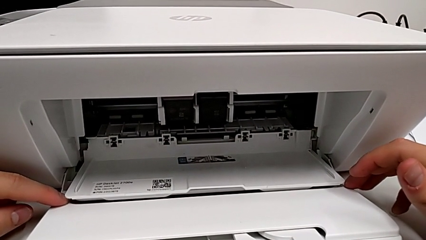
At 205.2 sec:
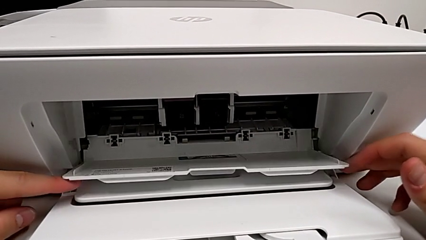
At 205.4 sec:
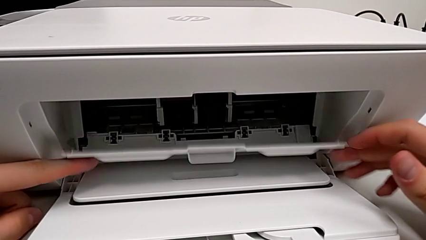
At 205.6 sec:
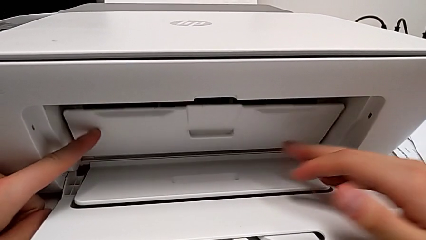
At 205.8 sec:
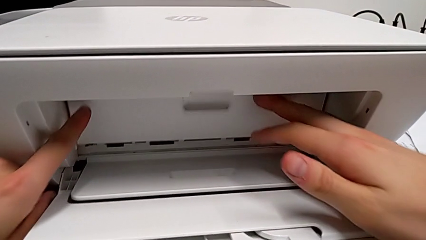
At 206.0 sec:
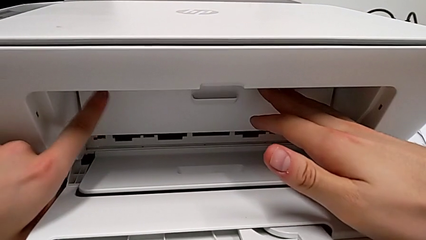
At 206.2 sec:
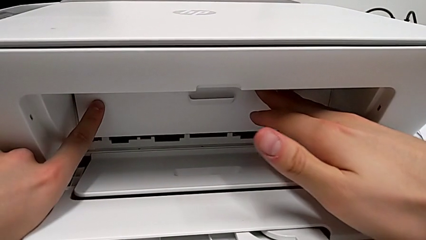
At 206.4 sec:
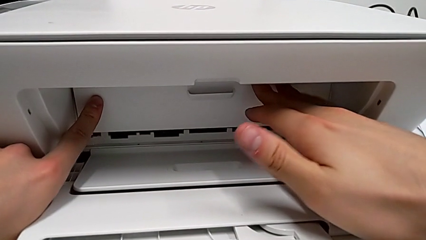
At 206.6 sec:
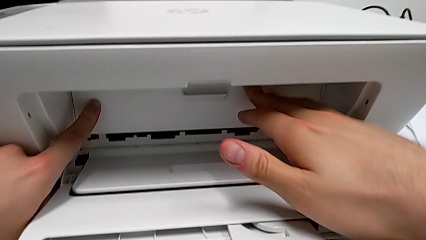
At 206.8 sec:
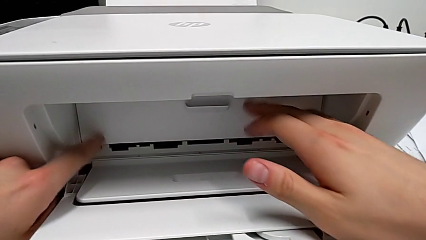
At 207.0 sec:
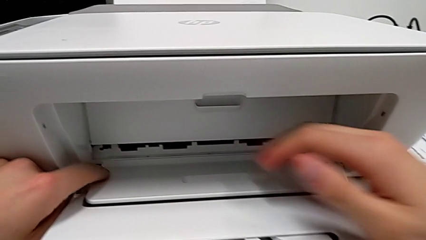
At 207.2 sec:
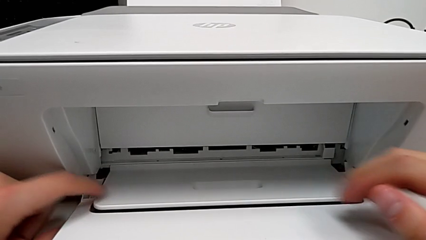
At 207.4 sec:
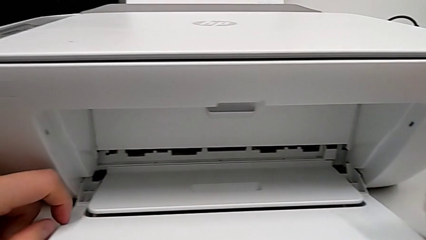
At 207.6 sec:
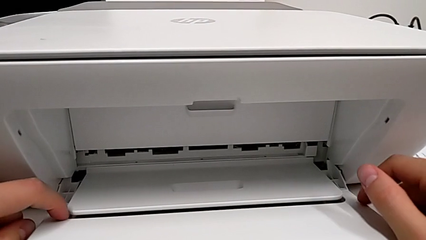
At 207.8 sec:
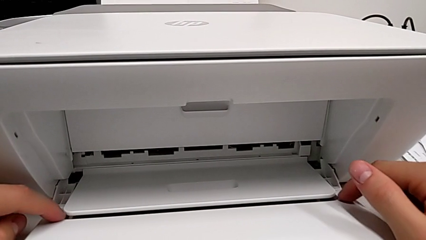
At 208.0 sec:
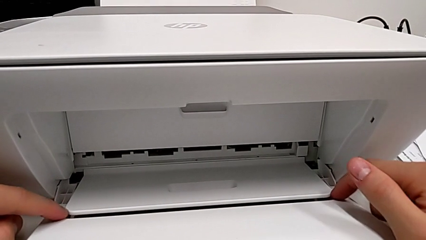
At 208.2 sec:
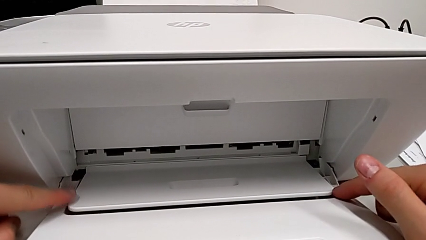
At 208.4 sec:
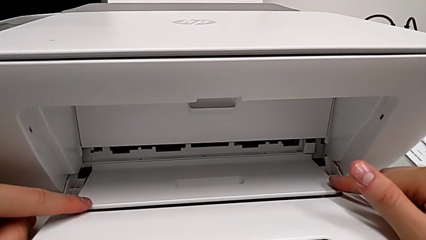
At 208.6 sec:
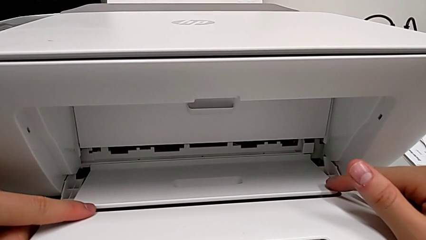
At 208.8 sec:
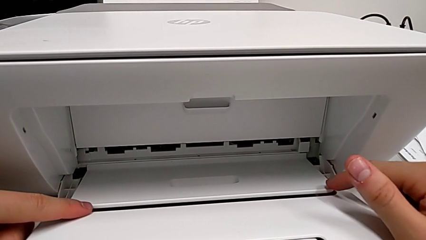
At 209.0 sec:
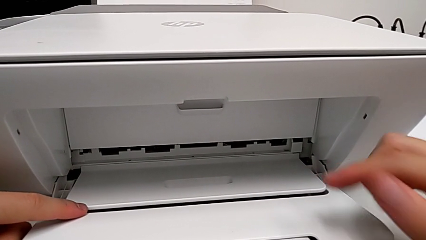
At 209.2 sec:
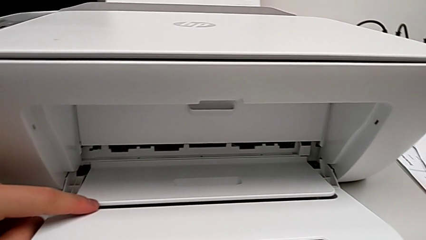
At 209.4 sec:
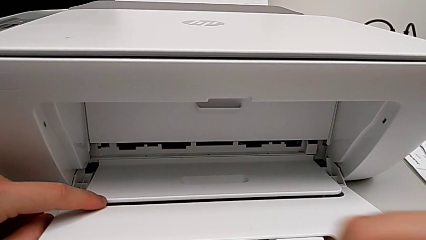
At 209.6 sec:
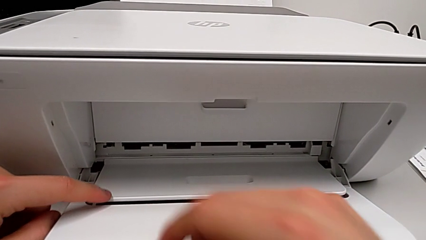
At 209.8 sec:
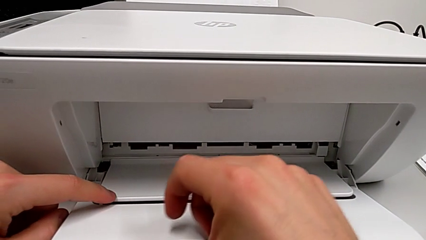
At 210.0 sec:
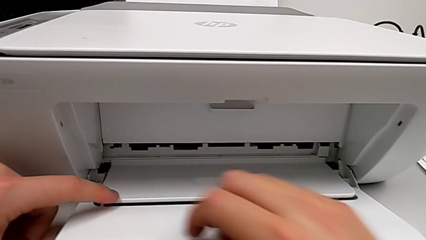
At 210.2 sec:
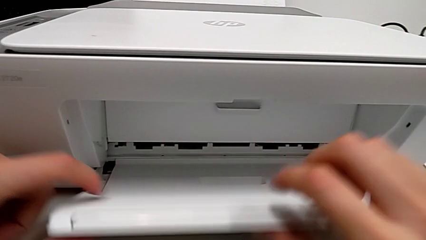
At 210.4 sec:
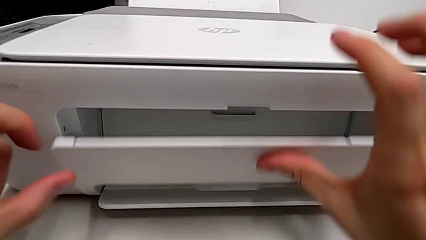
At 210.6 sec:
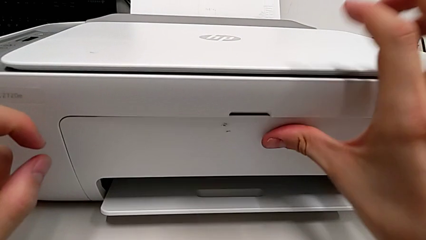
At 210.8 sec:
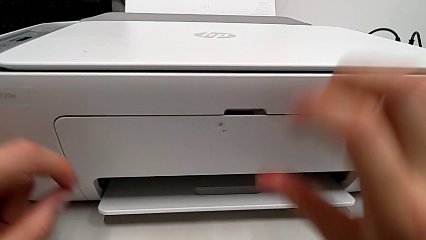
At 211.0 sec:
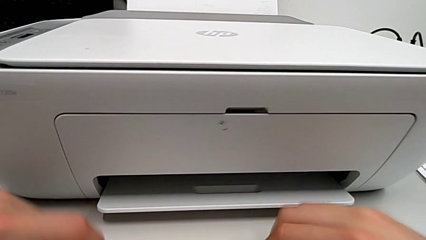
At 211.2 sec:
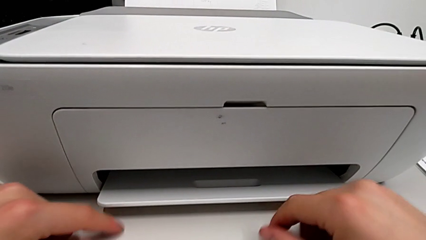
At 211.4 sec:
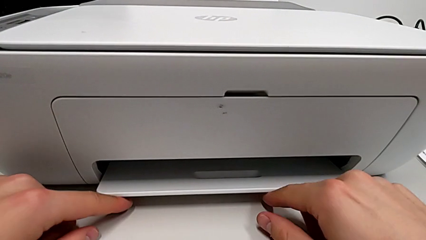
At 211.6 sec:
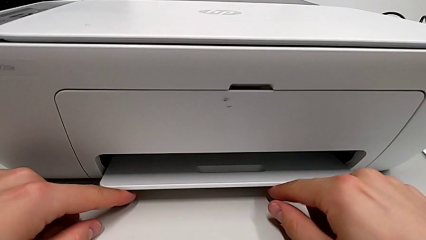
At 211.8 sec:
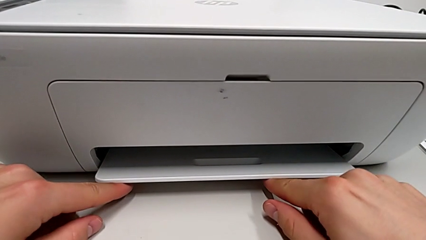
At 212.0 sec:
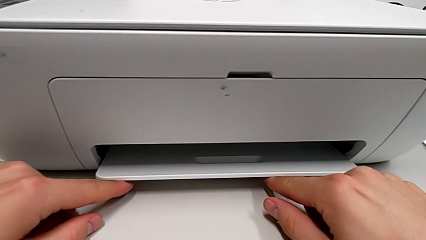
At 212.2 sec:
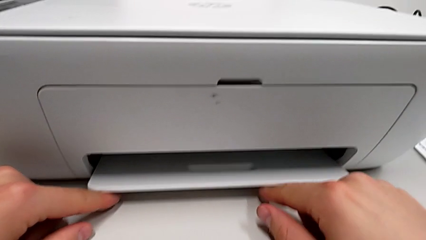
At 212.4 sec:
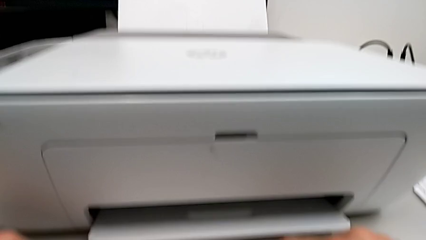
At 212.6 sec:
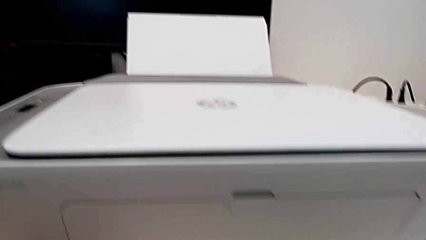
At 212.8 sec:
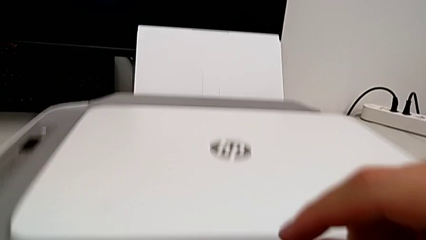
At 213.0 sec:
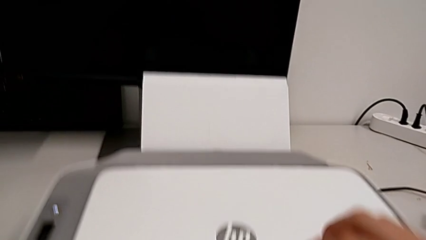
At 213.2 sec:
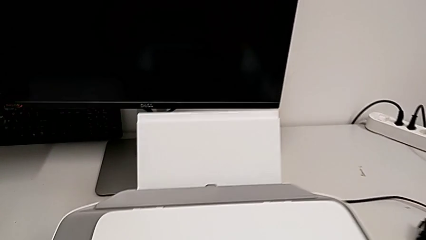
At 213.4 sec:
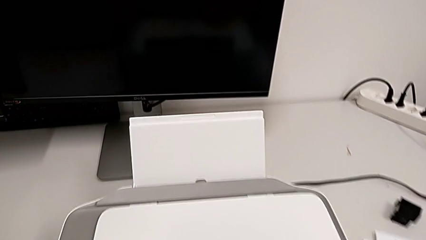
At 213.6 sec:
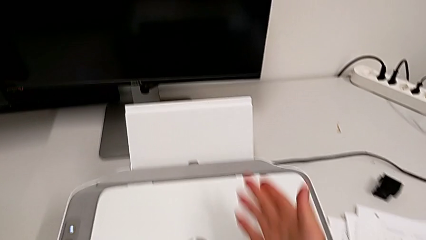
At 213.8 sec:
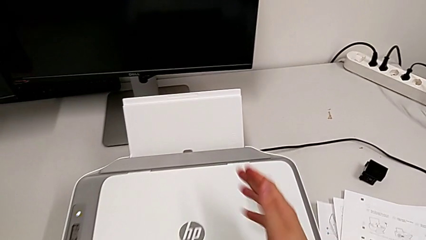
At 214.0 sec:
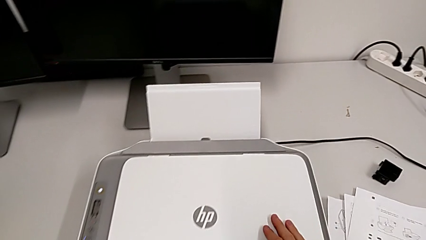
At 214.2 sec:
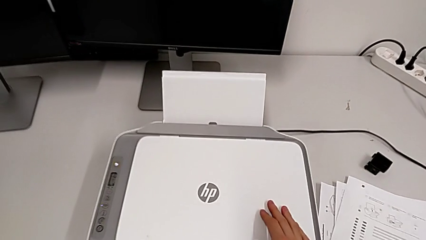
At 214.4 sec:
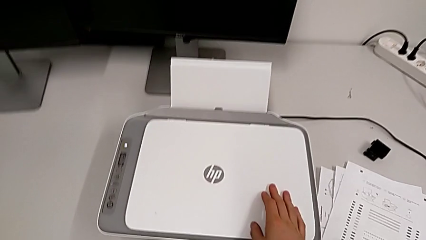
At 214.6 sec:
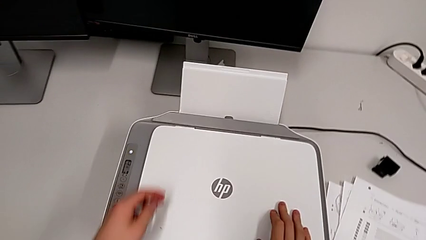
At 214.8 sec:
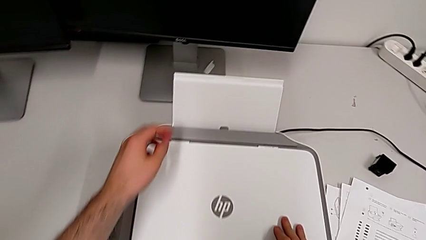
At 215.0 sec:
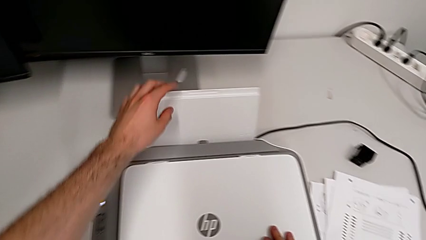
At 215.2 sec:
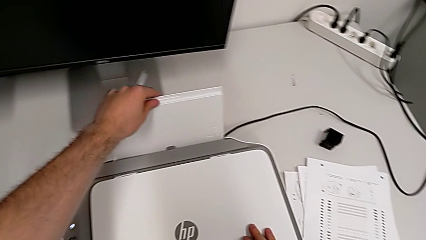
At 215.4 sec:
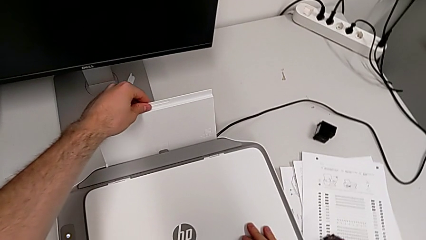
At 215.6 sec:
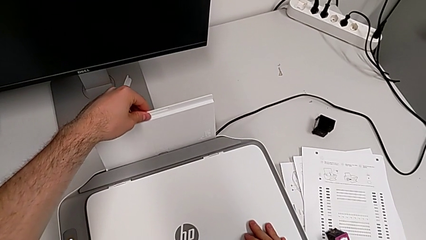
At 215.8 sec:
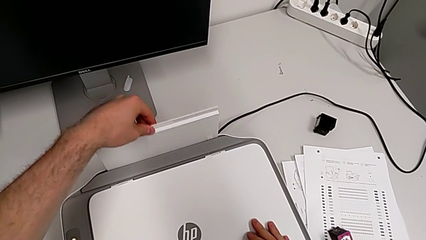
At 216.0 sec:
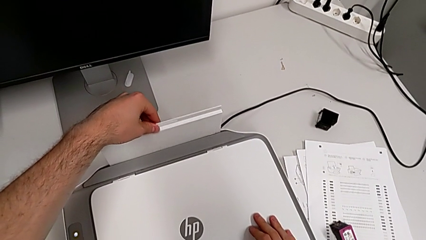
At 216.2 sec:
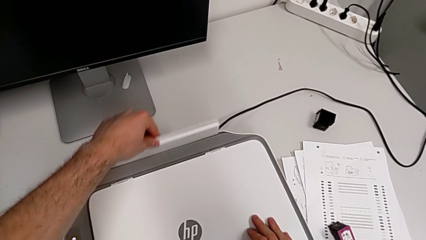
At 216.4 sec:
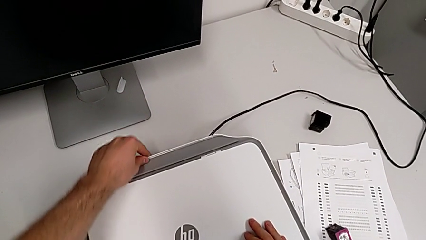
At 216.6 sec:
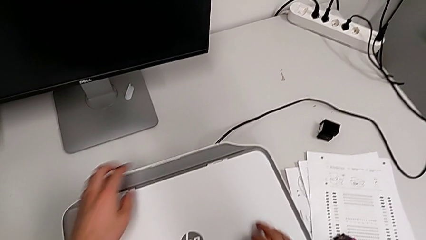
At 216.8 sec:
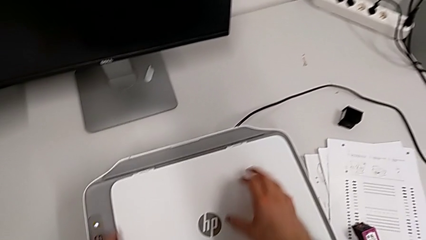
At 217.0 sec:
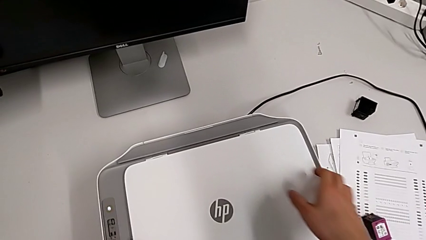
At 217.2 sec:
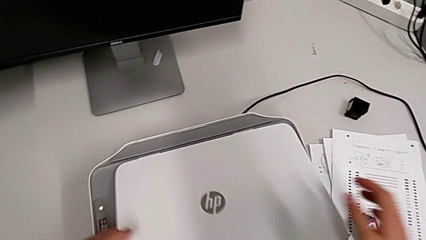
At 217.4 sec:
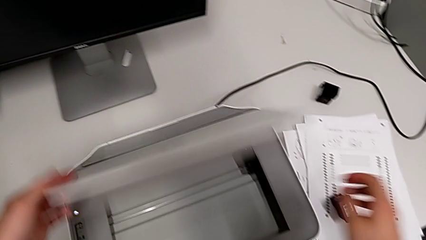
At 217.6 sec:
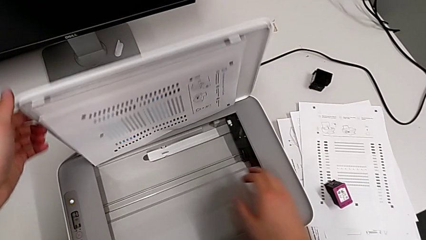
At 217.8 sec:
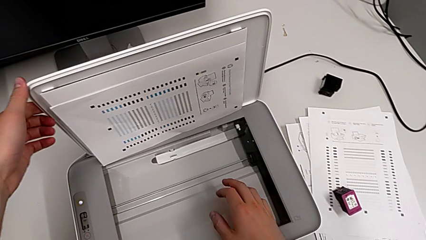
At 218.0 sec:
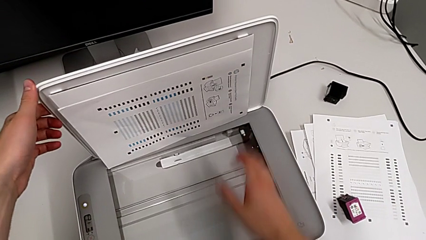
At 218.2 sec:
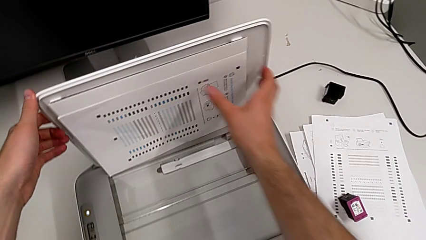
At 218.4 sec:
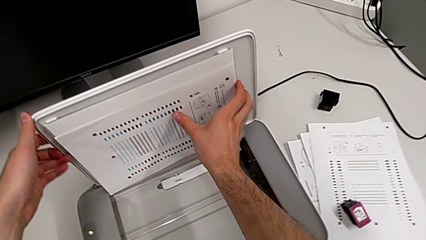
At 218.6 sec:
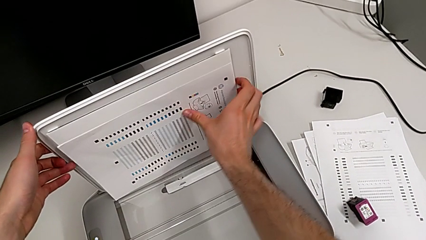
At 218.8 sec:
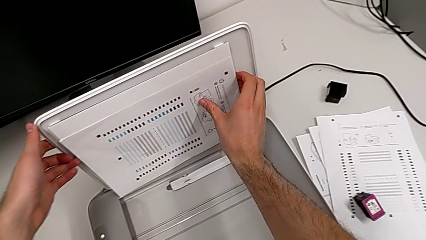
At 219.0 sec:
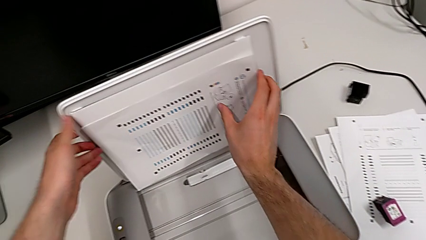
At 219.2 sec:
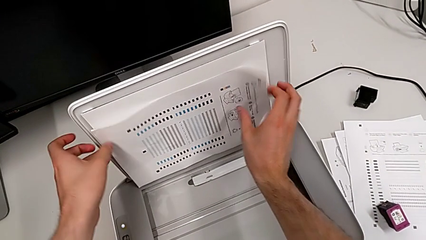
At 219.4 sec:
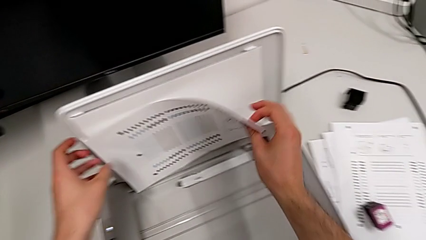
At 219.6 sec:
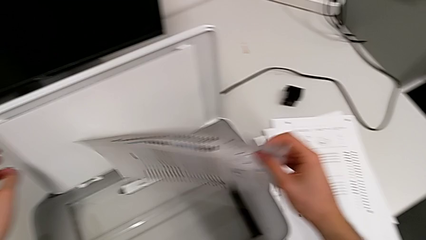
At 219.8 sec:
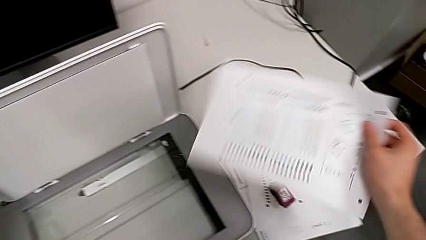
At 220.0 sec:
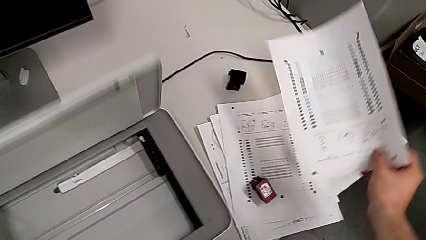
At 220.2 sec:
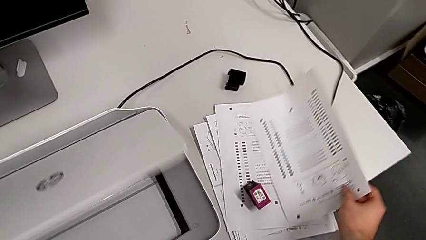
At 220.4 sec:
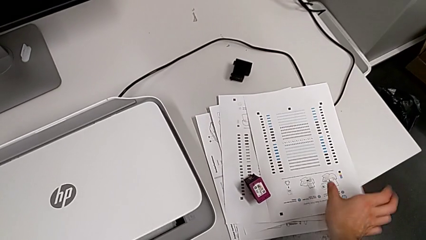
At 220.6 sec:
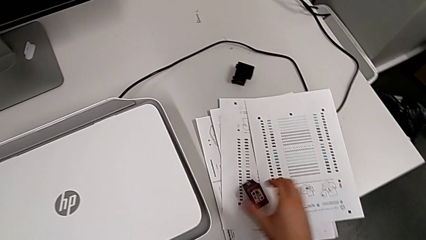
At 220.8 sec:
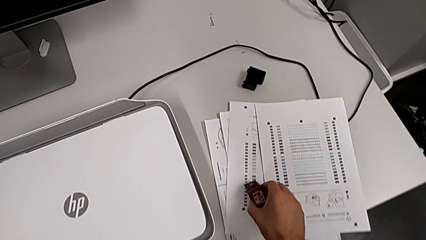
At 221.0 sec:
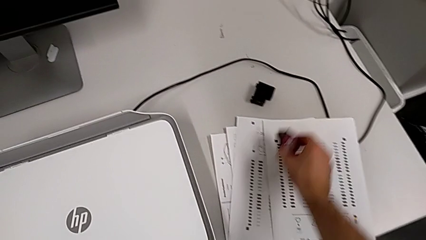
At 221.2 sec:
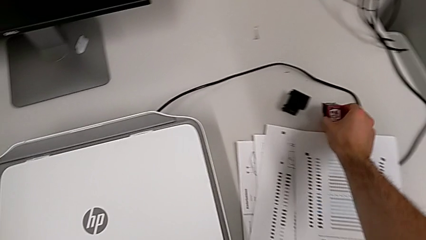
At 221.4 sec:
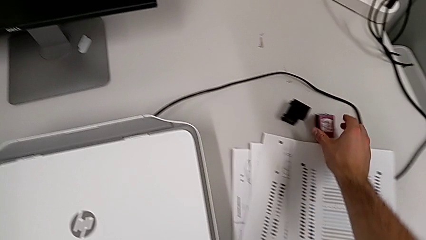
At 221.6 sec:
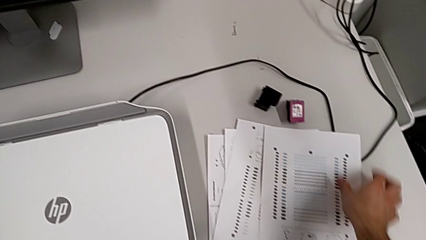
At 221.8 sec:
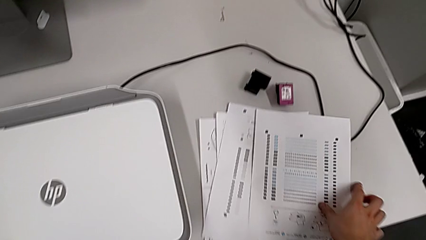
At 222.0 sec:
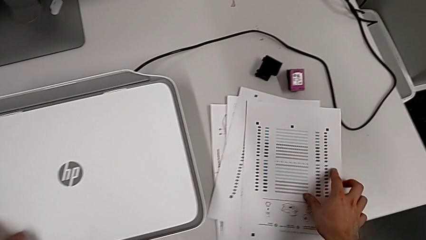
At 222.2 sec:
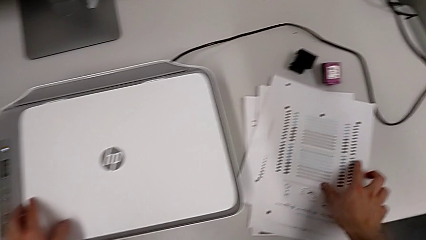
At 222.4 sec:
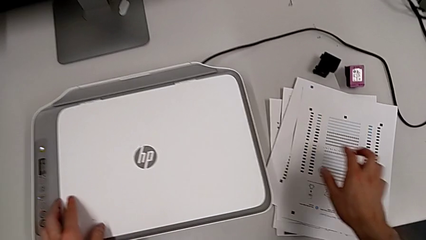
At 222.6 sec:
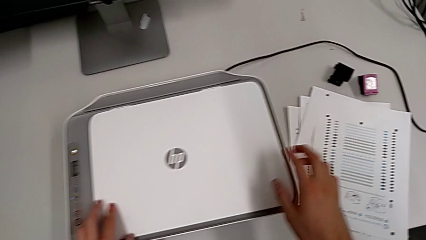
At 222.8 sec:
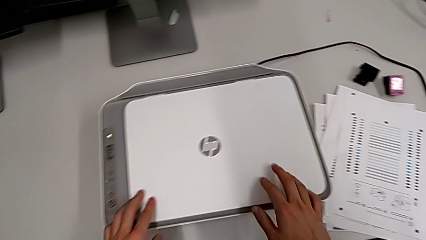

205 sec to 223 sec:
The camera wearer closes the ink cartridge access door and the paper tray. They close the cartridge gate, close the paper tray three times, withdraw the paper stack, withdraw the ink cartridge and place the paper stack.
